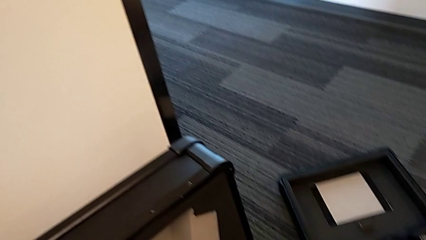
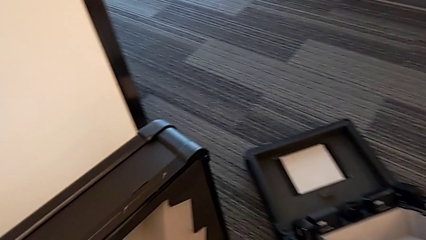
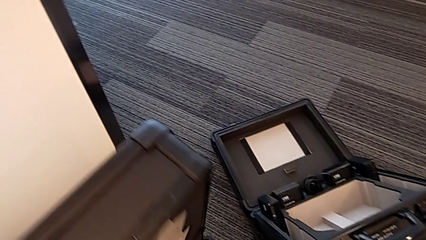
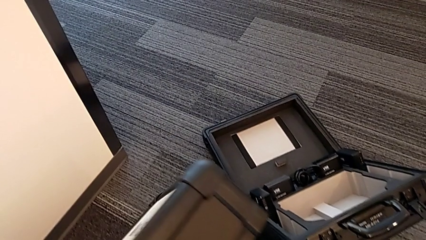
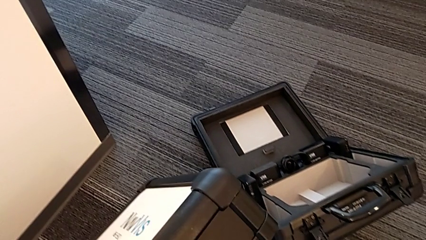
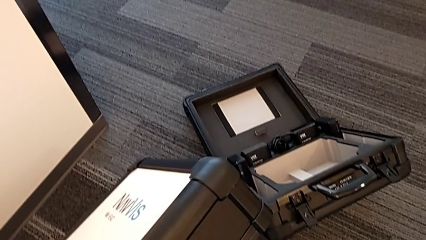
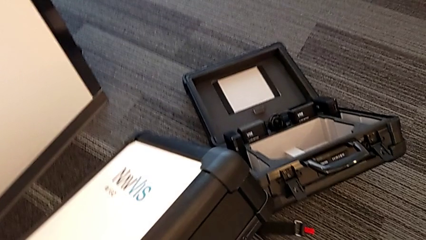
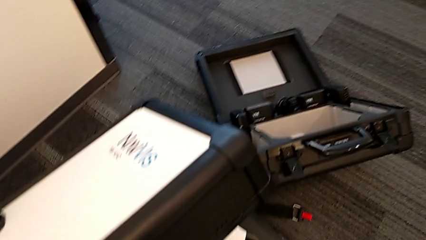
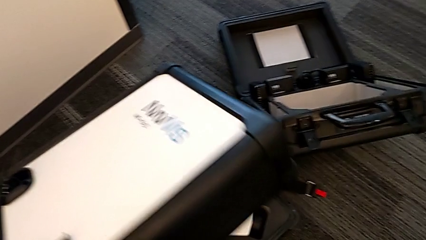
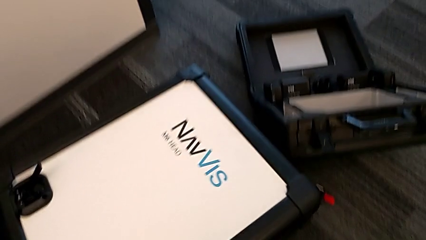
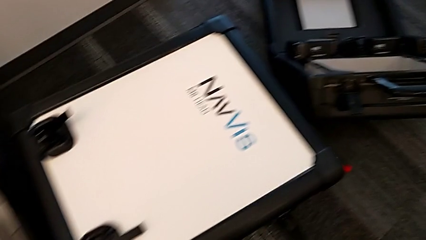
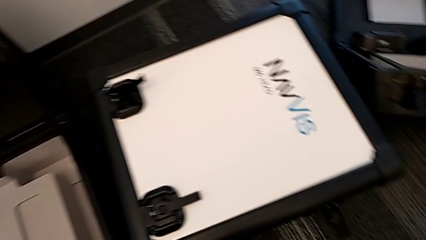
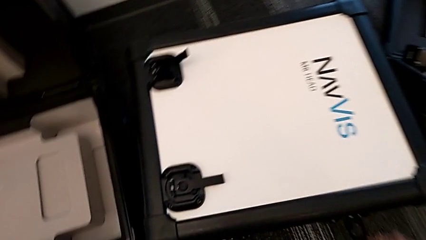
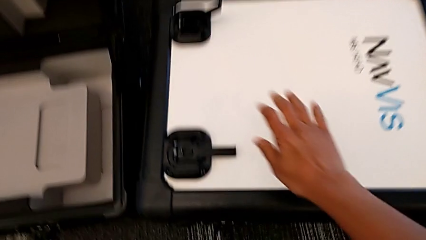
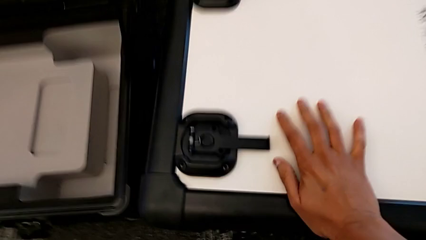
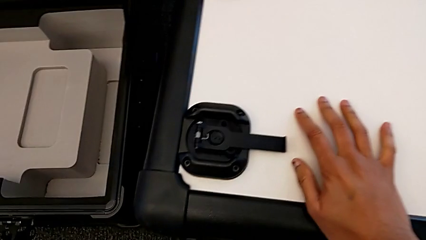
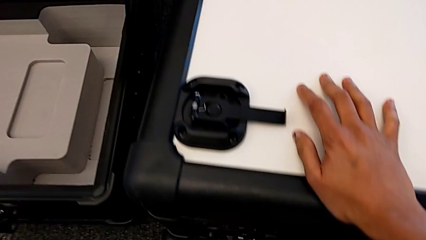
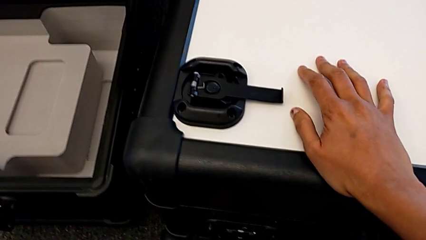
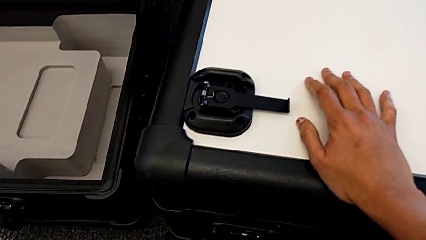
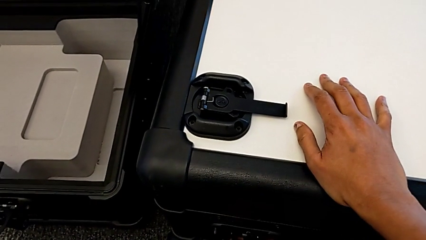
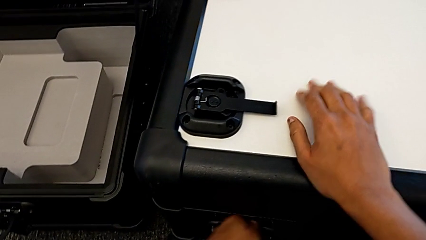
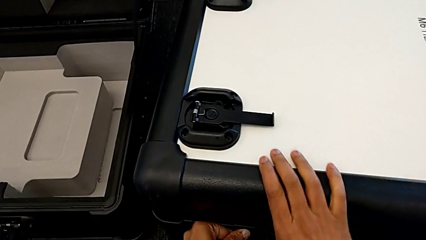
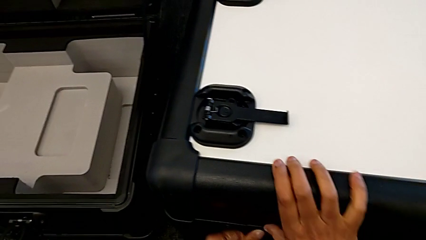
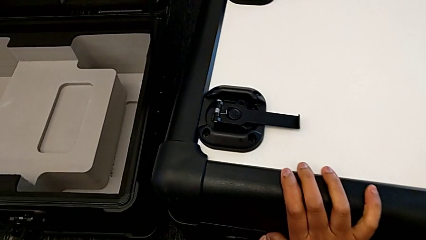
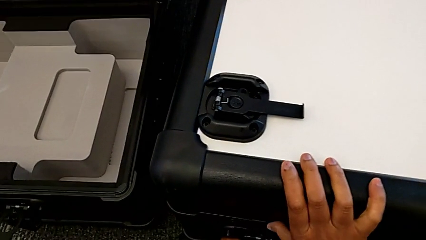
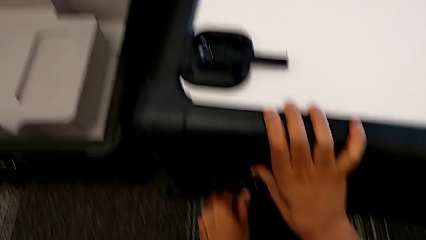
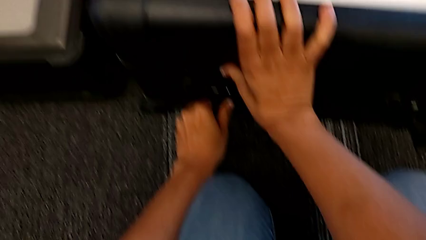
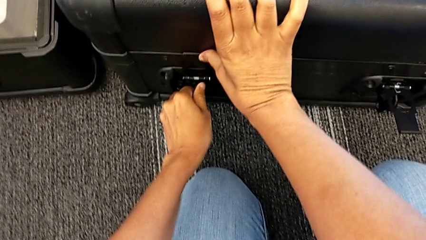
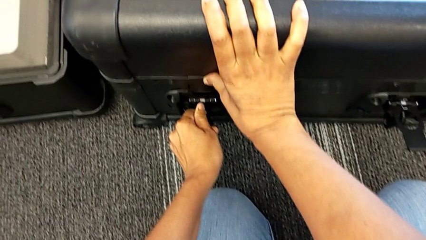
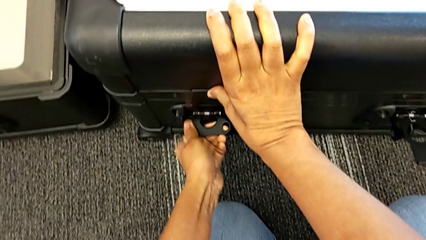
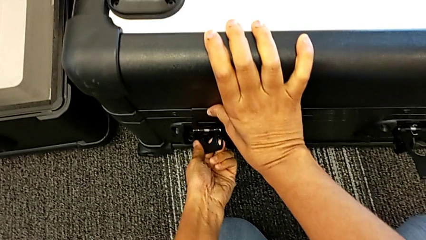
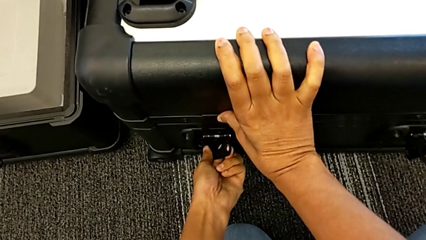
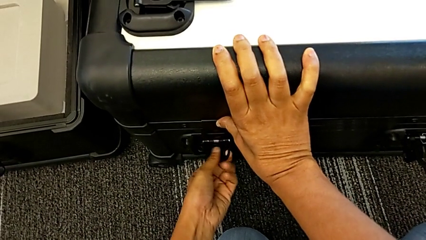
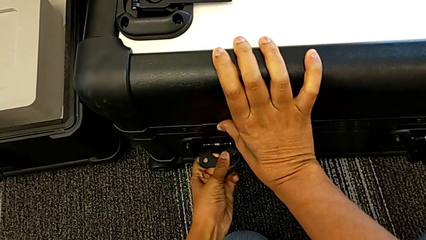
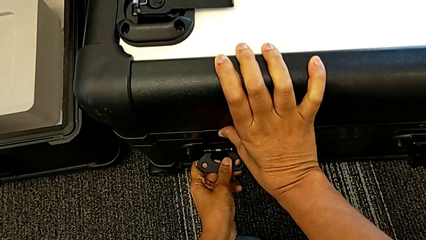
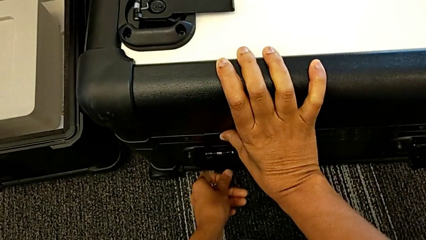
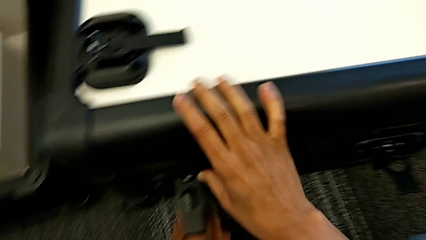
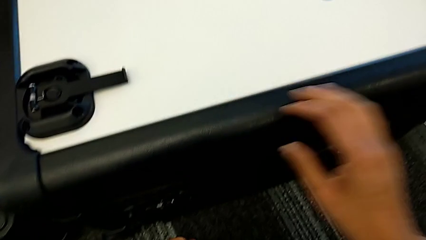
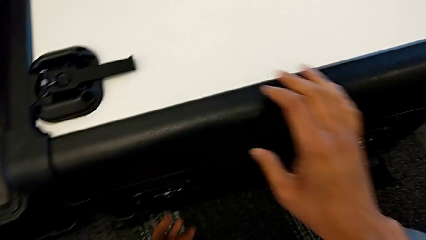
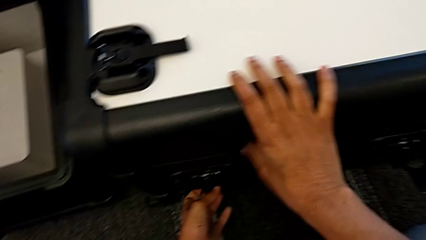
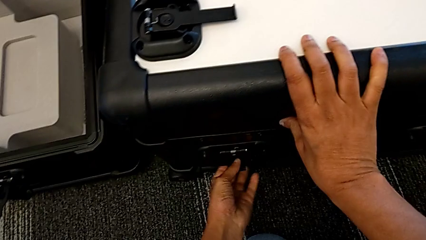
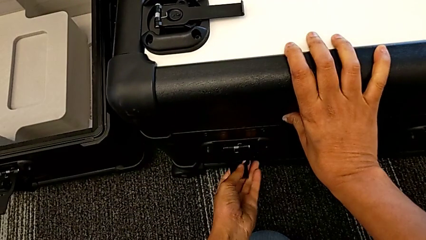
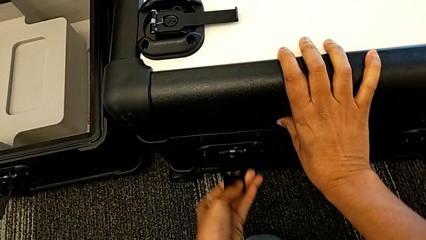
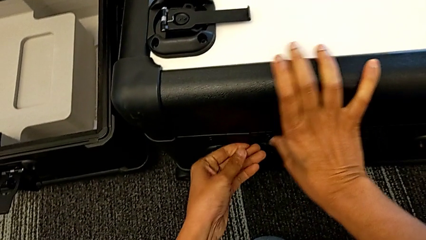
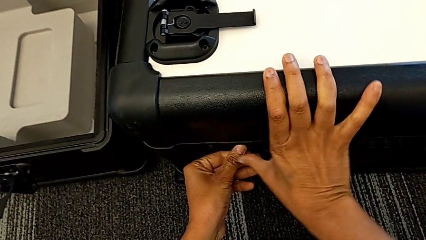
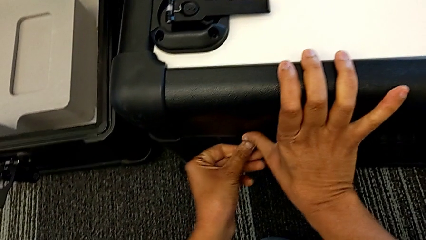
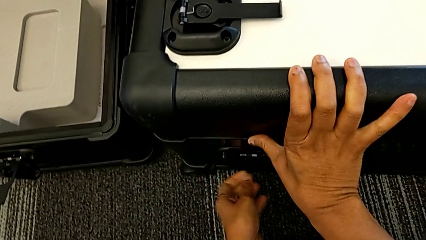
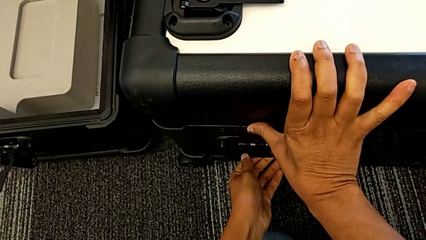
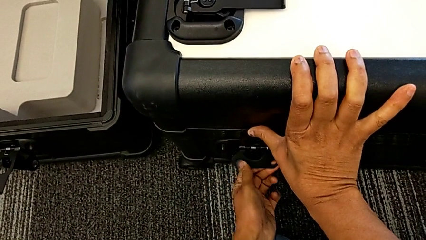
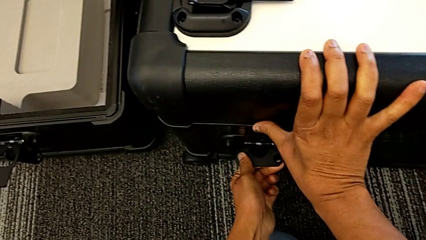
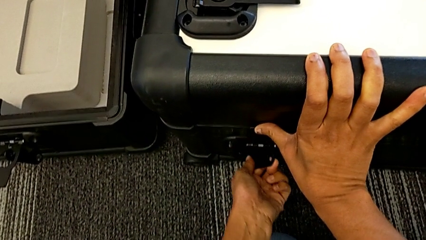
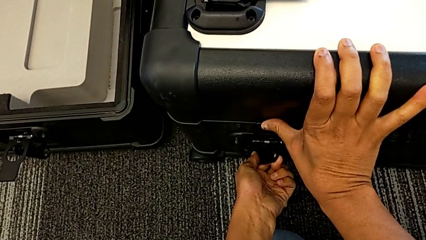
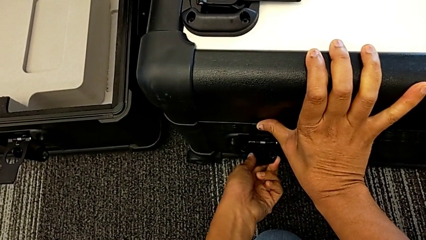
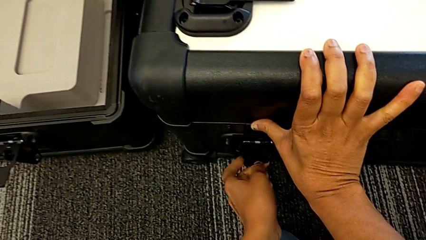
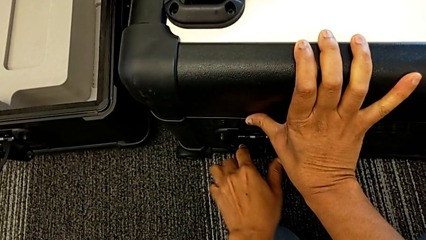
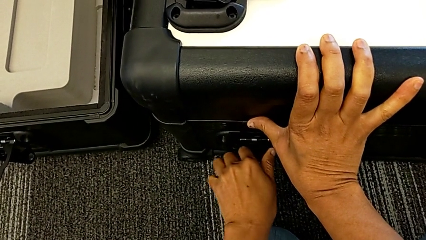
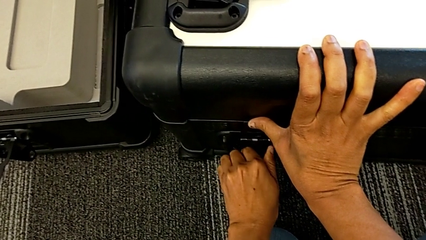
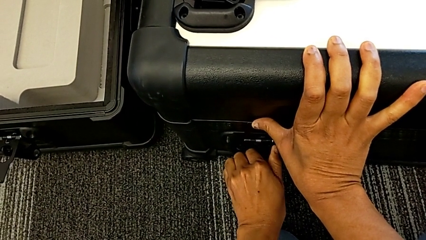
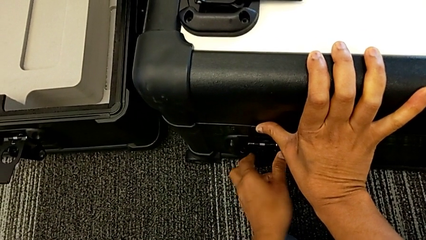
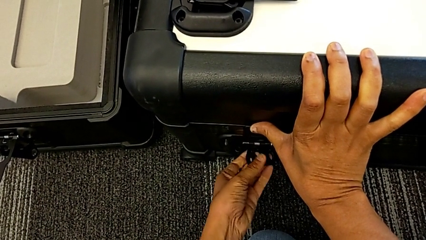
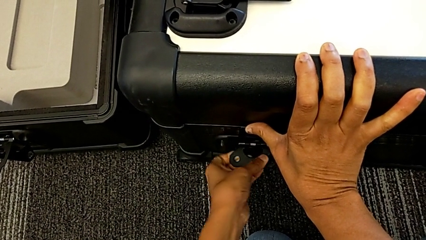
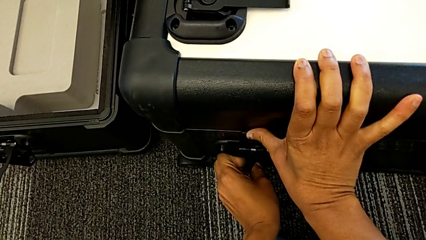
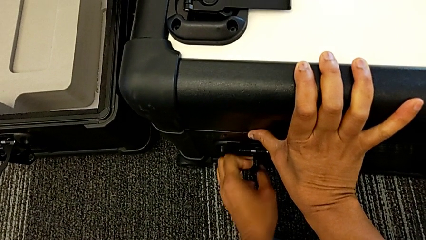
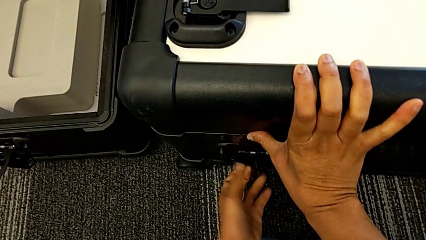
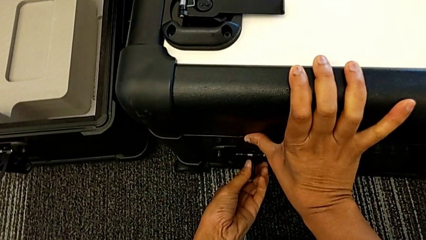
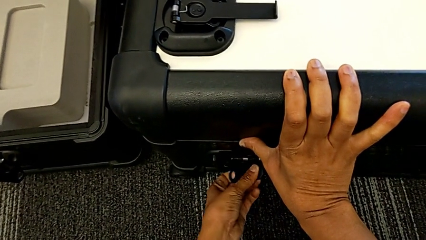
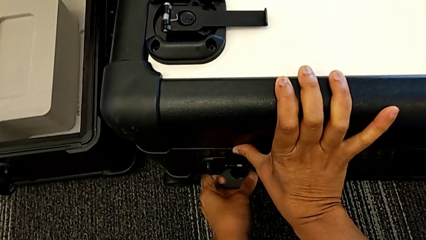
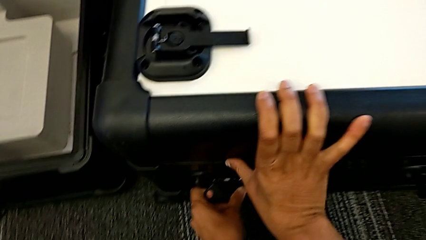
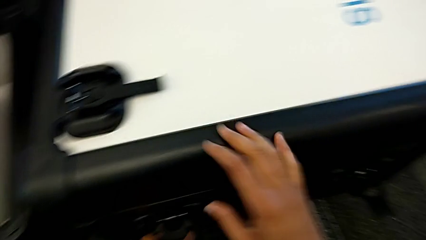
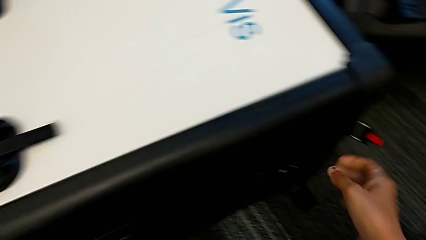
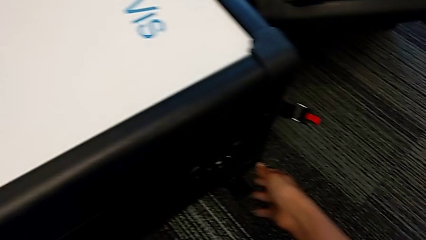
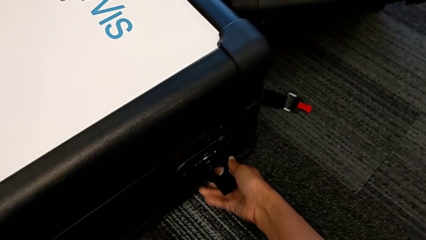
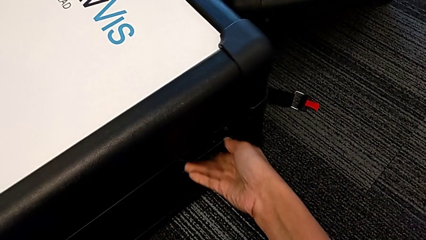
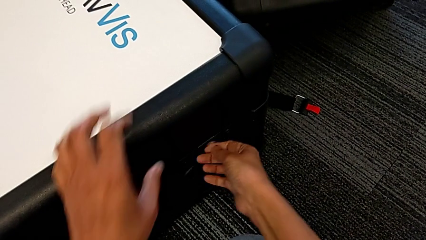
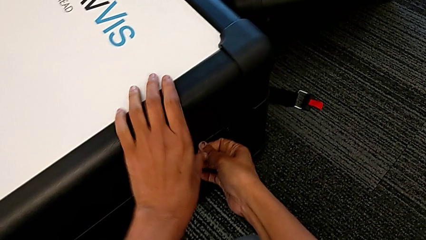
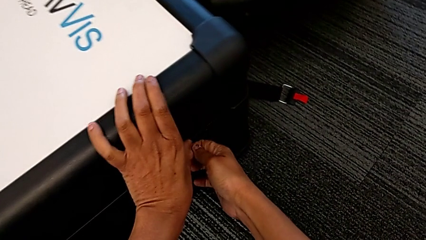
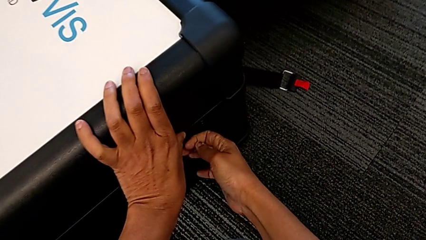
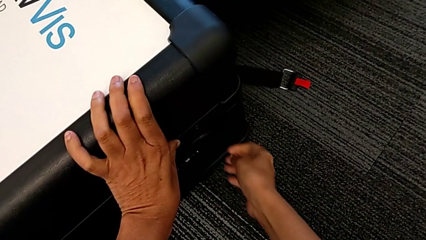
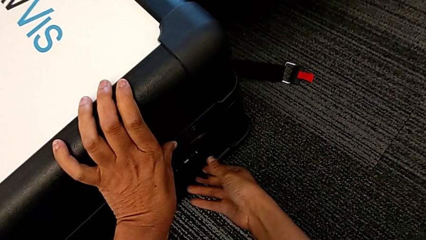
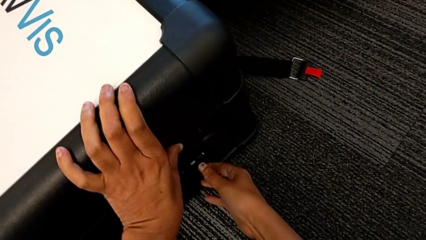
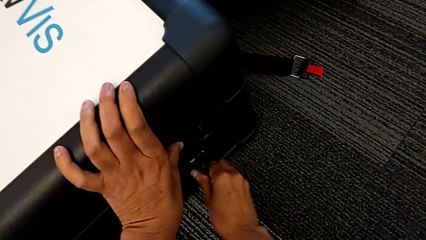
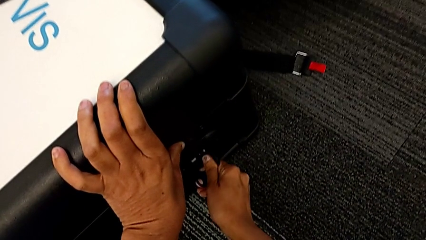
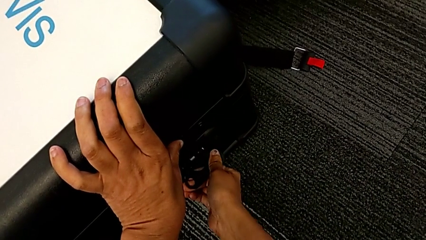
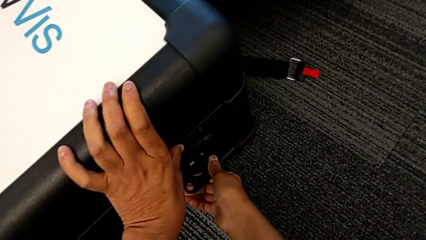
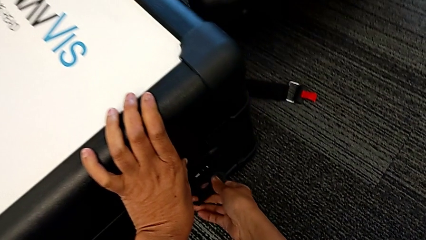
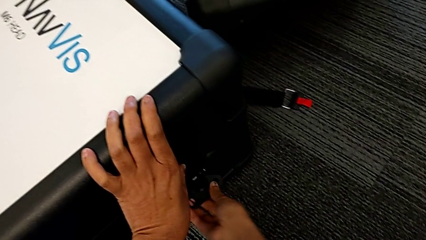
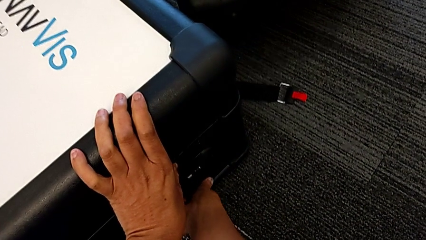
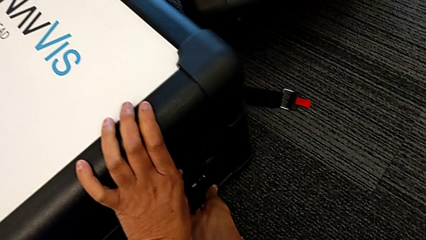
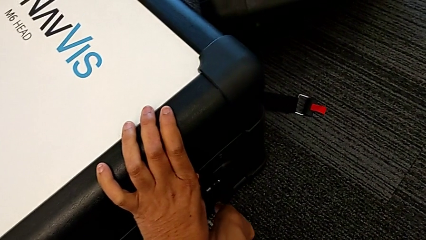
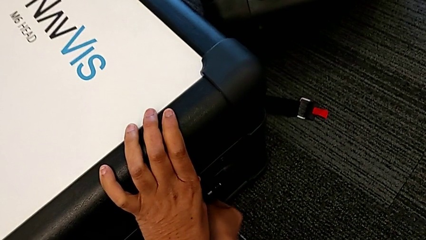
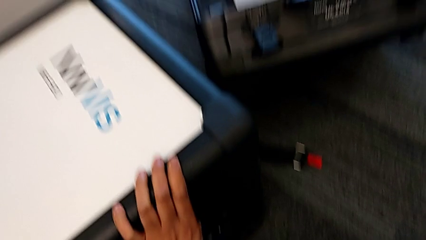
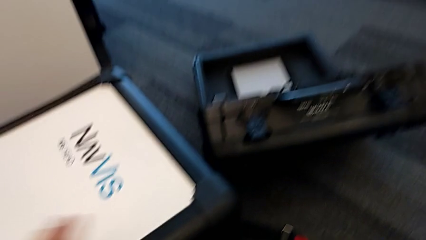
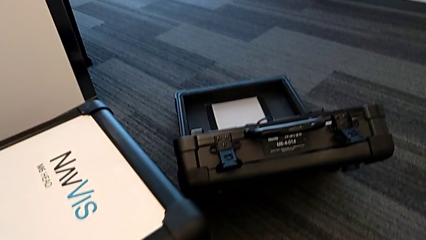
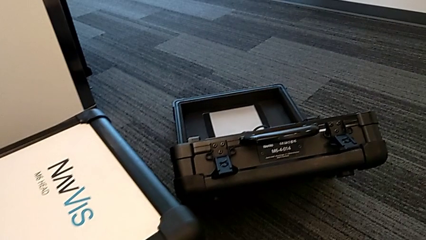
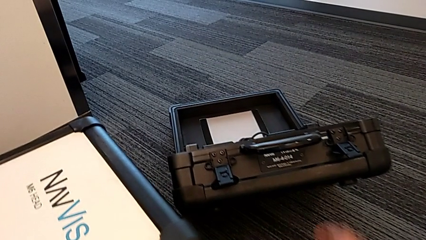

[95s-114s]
The camera wearer is disassembling the head of the M6. They close the box, lock the first box lock and lock the second box lock.
